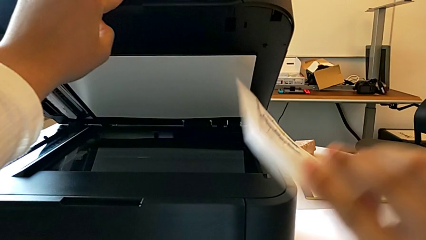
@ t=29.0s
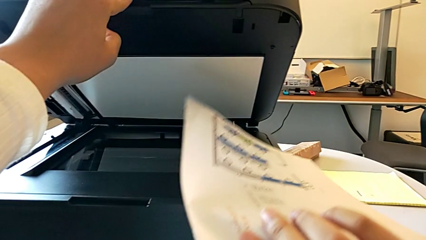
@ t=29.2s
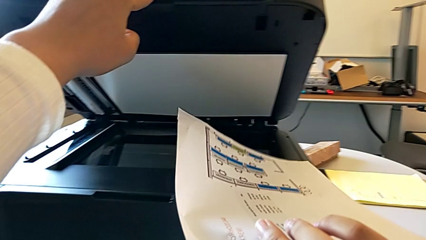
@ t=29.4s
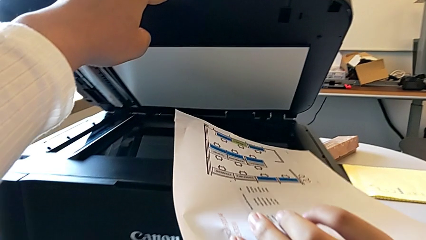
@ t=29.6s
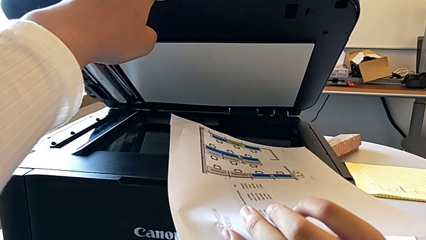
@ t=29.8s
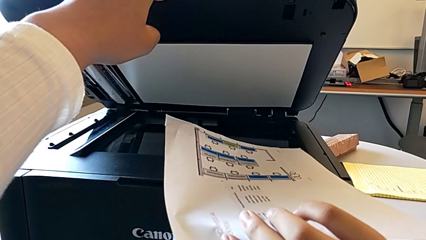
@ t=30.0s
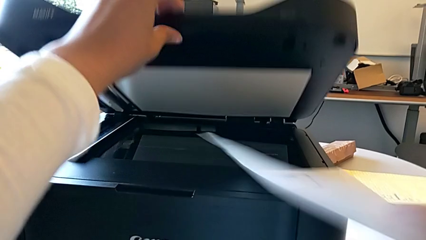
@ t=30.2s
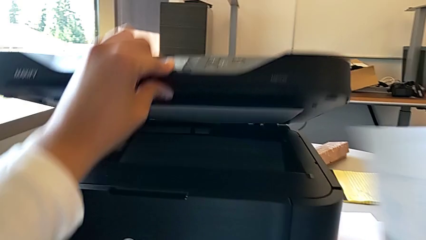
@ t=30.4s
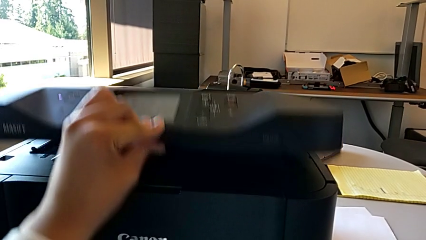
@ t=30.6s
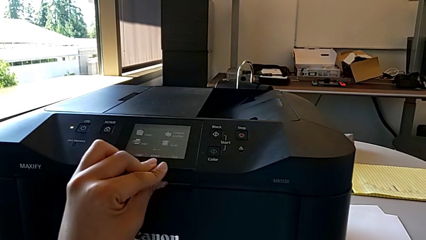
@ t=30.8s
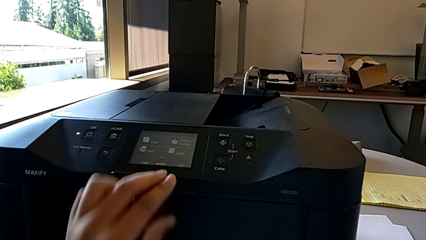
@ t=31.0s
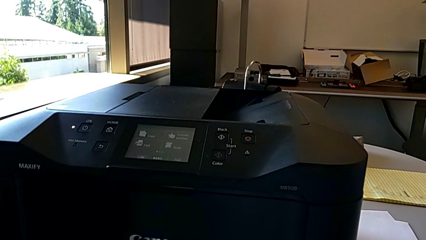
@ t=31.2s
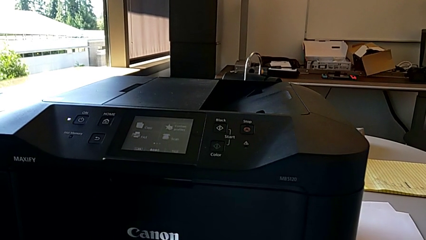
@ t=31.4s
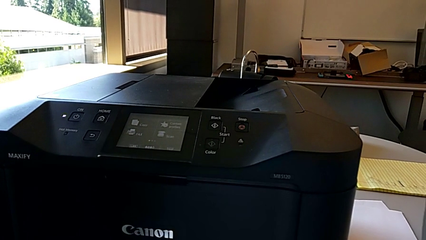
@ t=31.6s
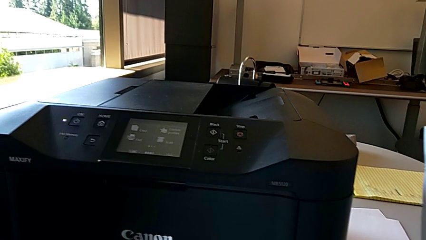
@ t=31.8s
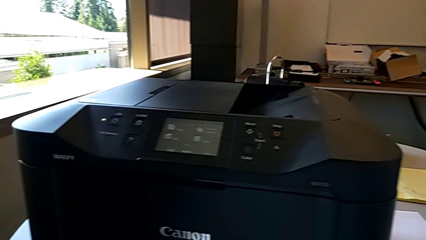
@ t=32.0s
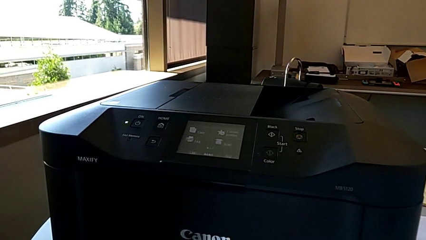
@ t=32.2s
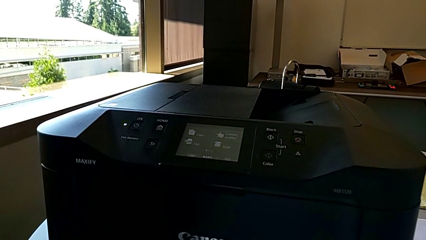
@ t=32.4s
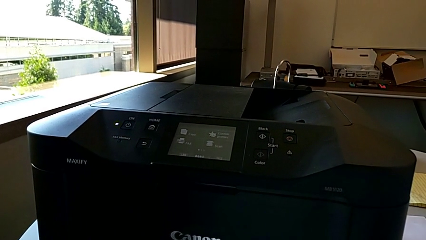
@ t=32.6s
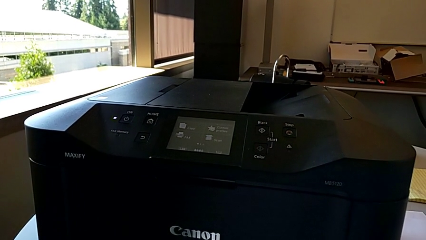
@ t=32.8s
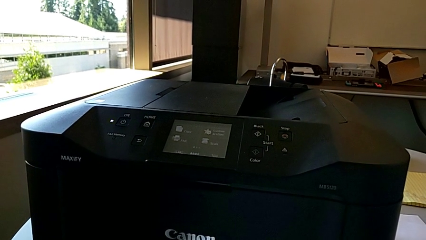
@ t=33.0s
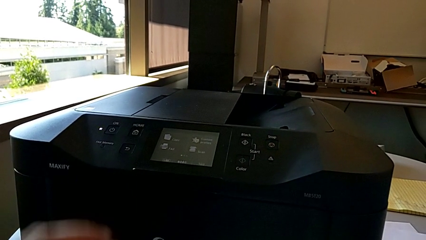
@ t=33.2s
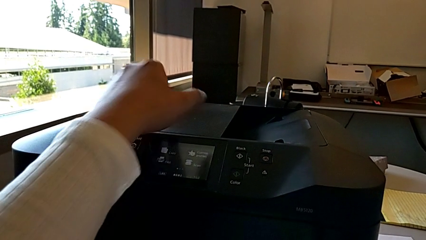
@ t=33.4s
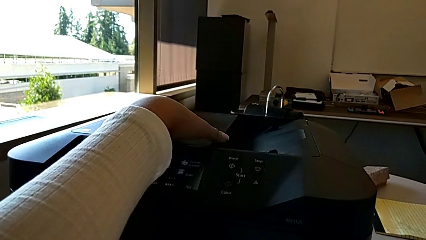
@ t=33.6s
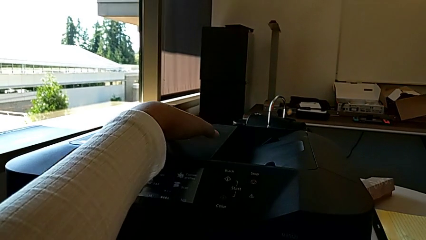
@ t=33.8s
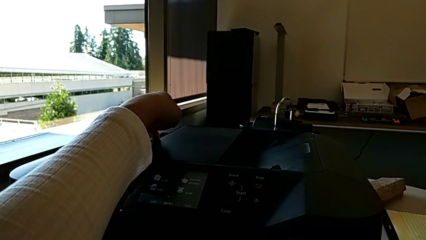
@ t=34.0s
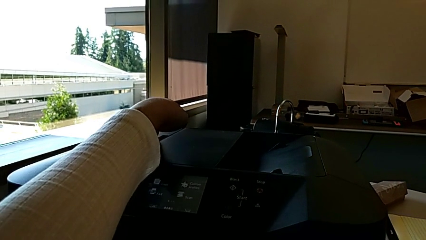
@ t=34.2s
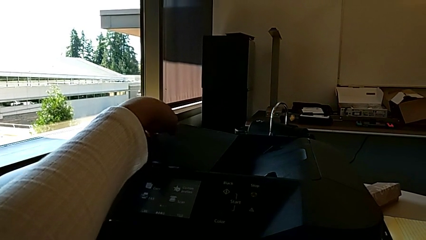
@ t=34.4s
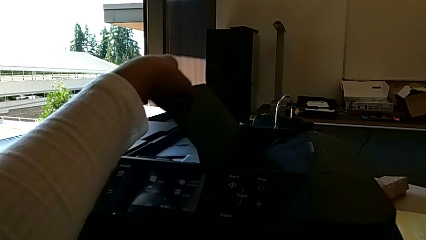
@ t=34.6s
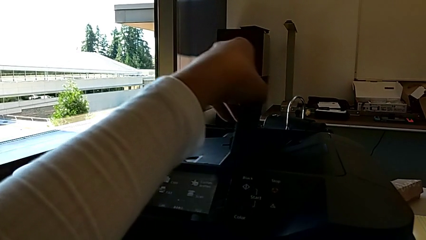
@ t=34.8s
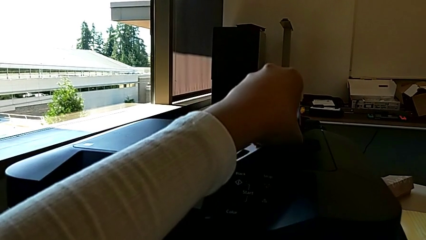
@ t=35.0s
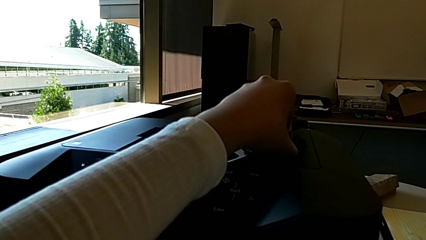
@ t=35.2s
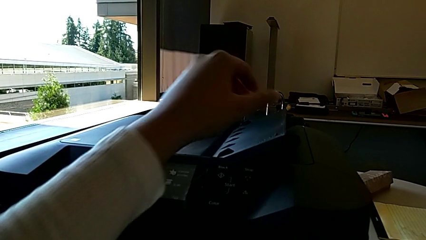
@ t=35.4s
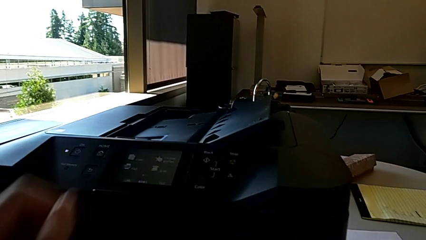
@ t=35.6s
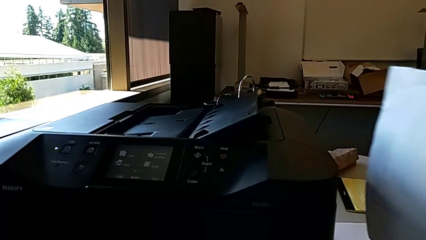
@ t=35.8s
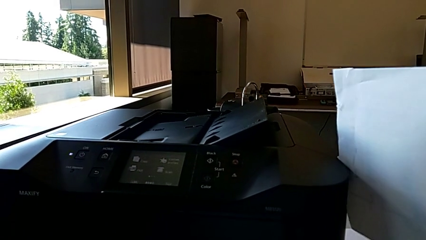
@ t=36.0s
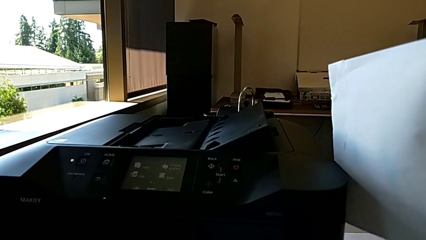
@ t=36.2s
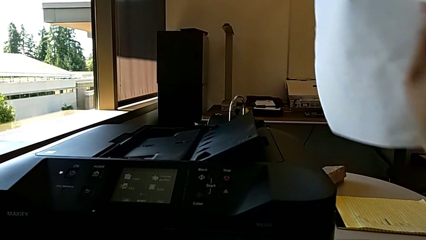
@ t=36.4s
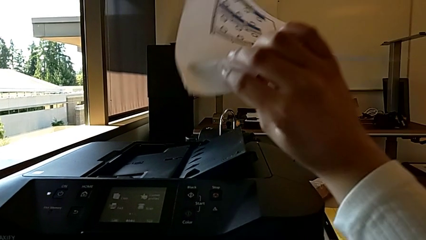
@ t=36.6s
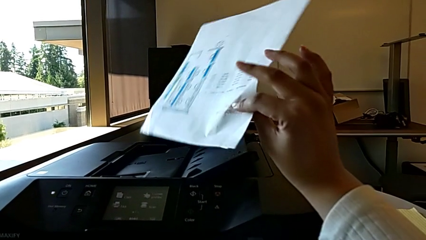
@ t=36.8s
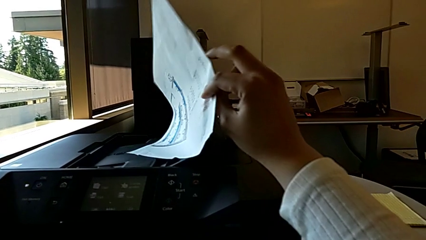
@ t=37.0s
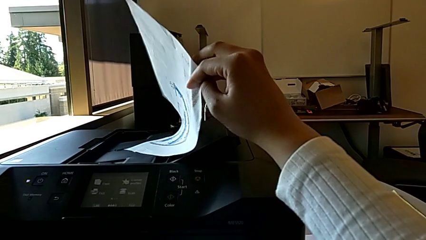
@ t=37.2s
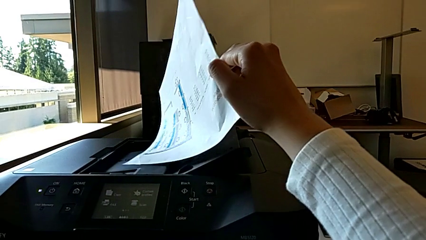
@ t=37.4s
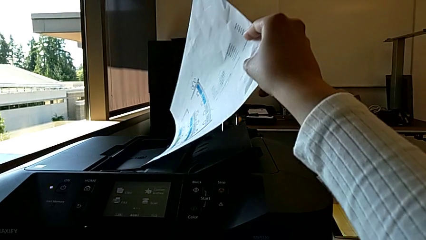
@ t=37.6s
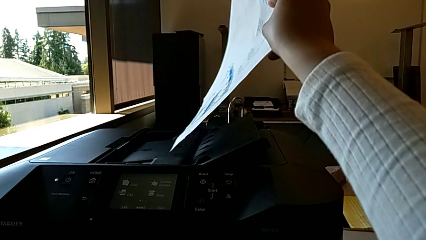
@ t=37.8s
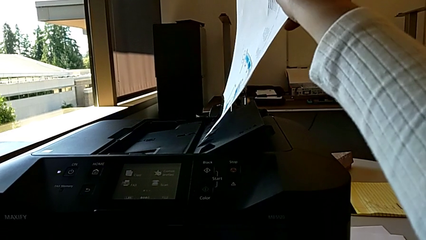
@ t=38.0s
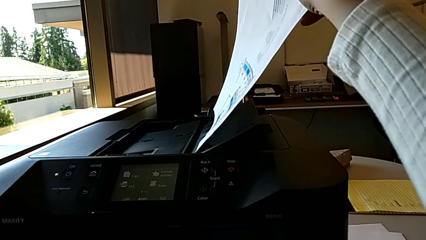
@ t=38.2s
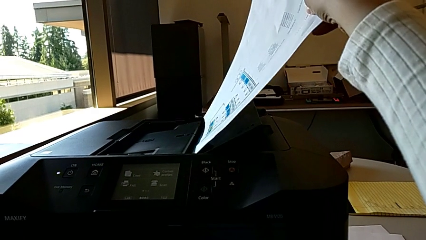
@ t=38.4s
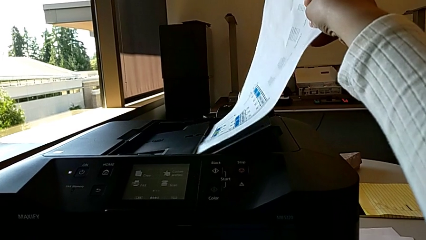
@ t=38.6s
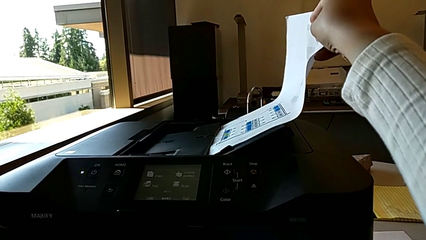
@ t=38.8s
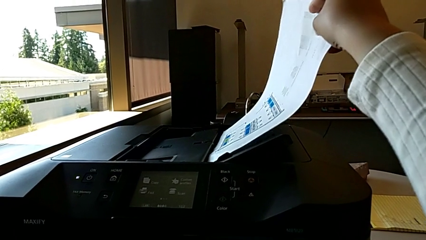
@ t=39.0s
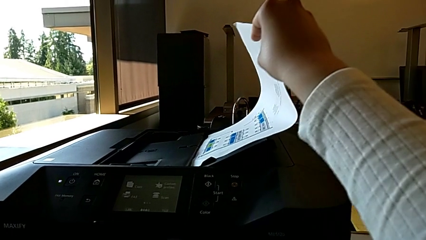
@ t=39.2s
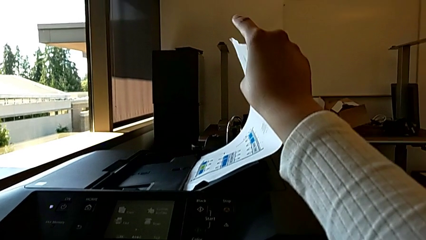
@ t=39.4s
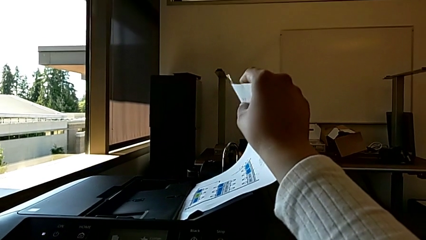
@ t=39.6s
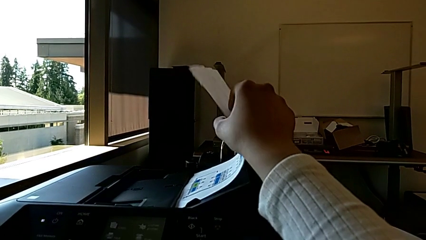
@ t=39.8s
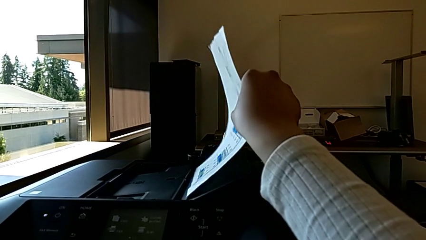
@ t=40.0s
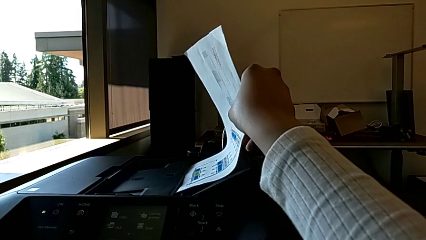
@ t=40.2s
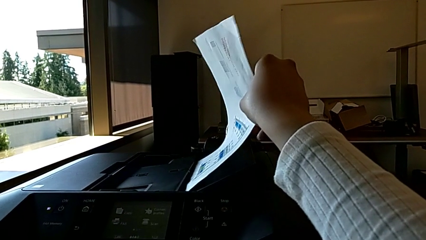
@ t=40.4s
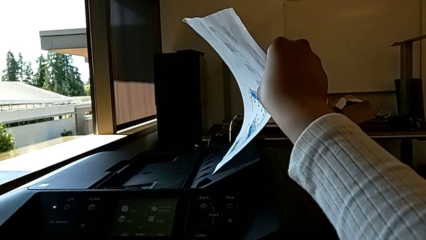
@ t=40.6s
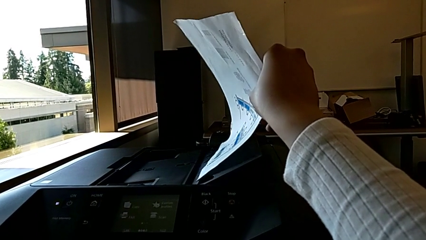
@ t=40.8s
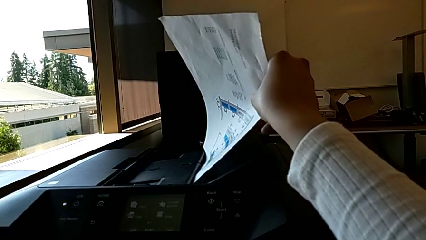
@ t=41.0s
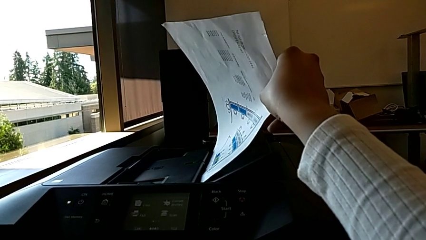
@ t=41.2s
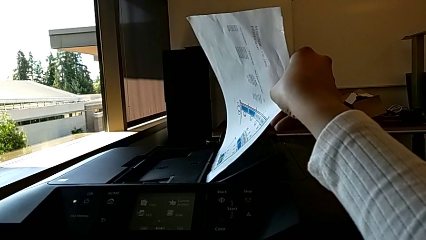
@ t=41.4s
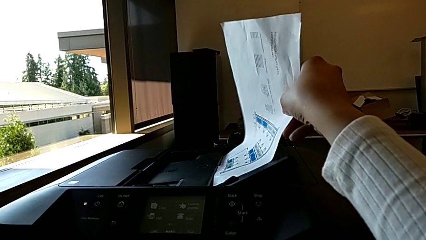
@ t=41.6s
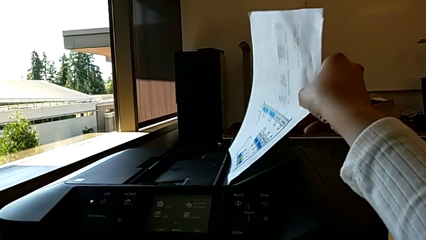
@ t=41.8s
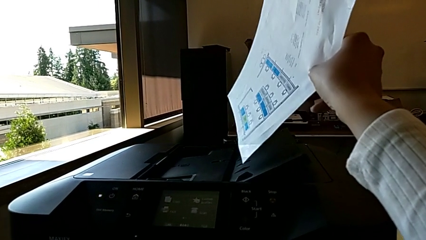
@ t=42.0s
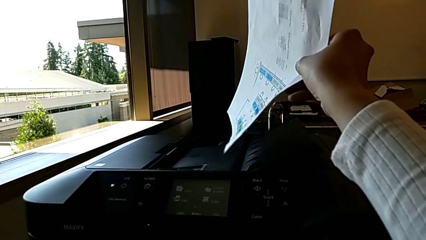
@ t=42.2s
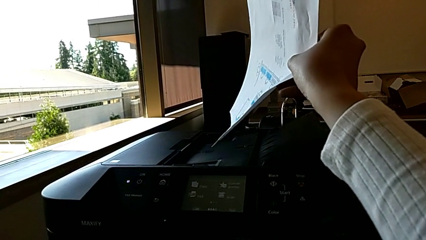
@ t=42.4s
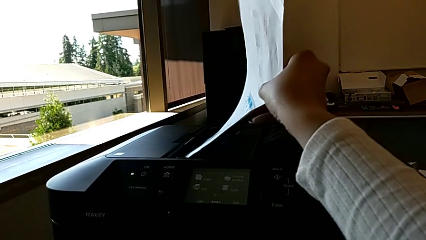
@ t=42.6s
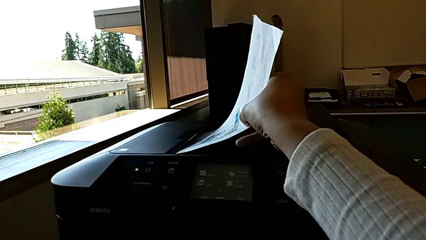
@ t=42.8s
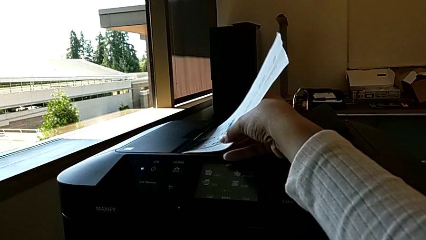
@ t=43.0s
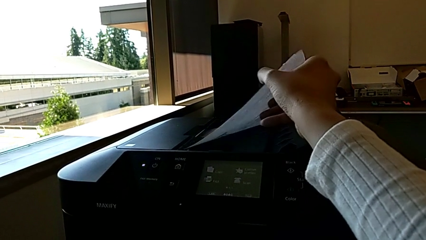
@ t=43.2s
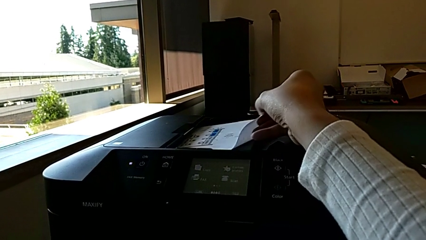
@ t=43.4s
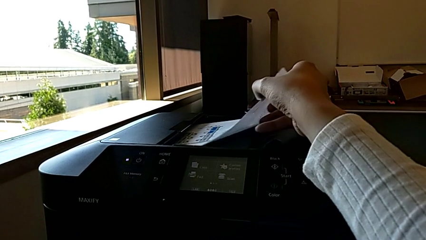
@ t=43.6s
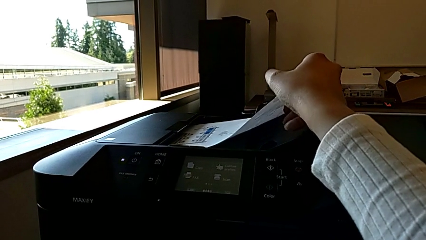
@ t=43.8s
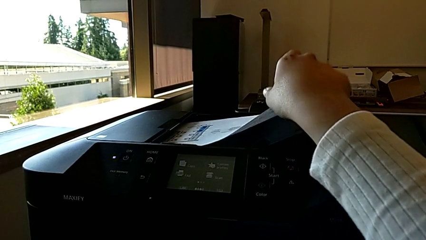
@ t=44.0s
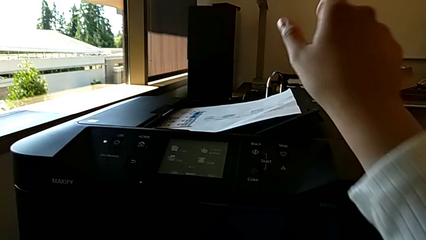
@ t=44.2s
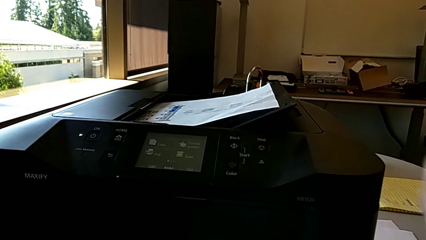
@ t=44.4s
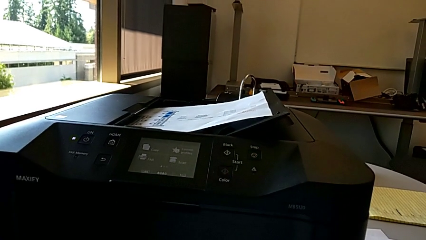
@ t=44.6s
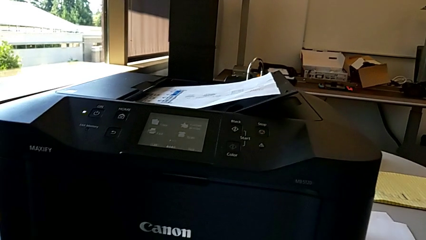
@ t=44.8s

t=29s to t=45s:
The camera wearer is inserting the test page into the document feed tray. They close the copy gate, open the paper tray, wrongly insert the paper stack, attempting to insert the paper test in the incorrect place of the document feeder tray, lift it and insert it.
